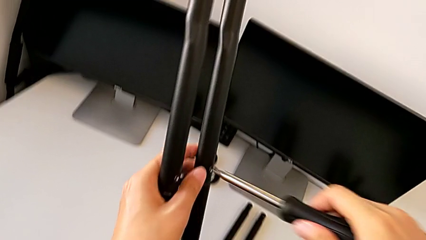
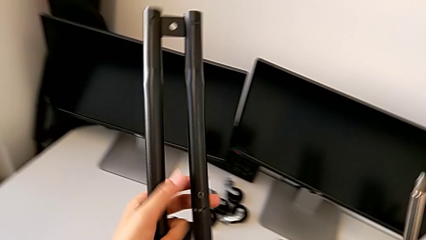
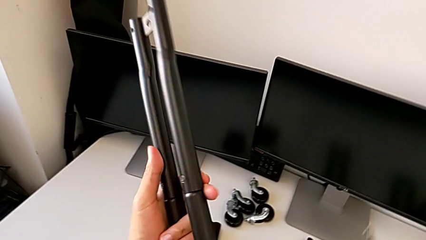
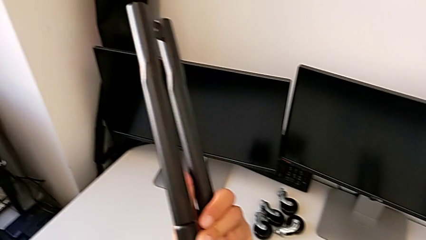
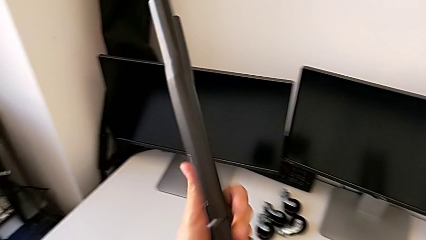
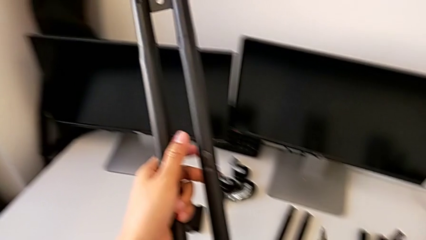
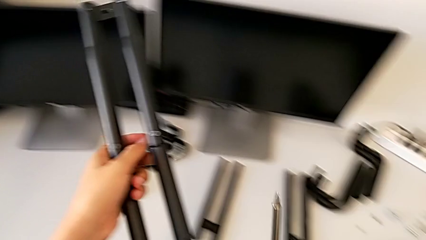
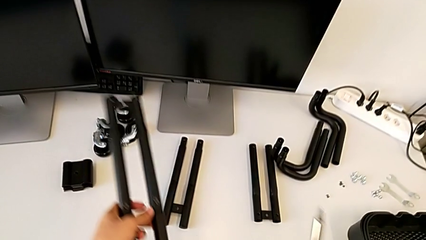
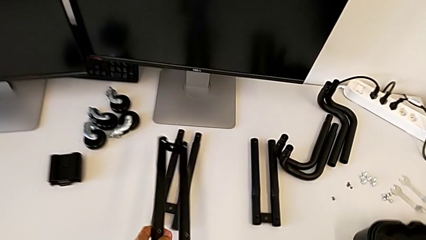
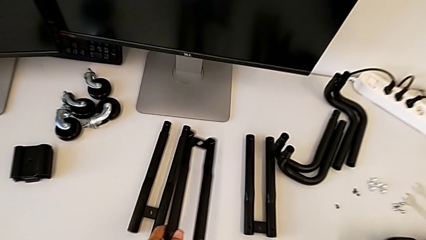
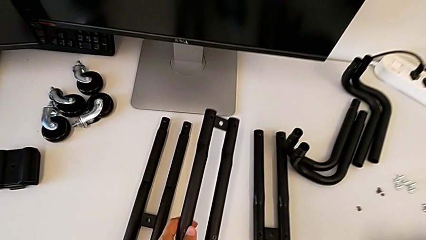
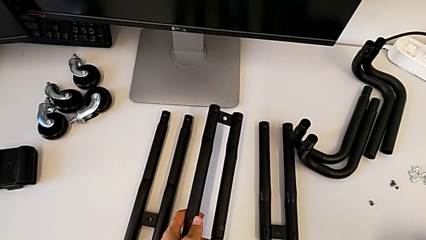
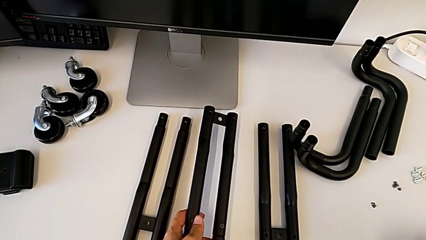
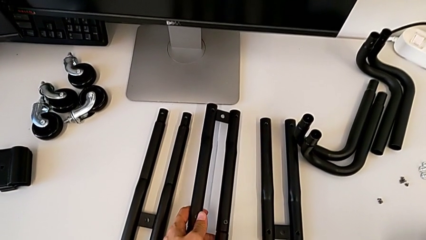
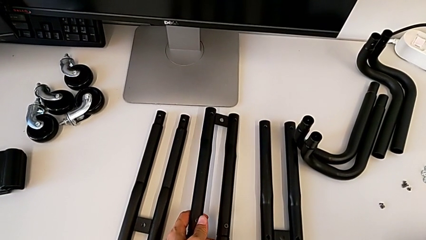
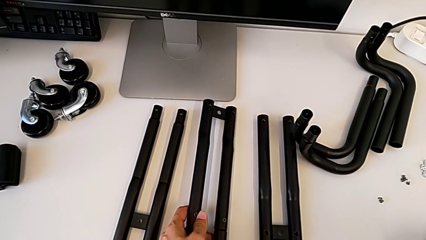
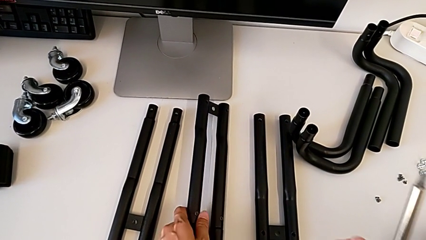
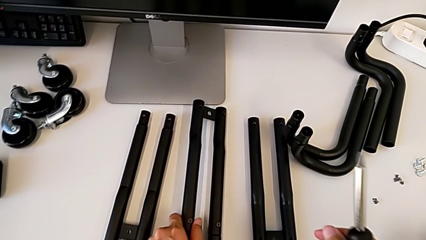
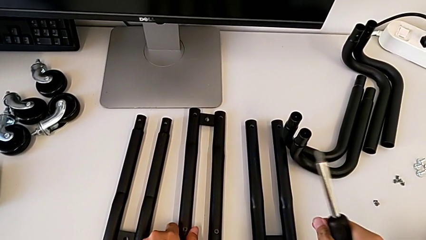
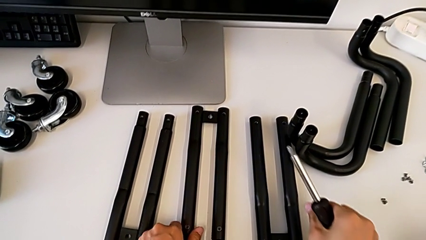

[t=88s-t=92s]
The camera wearer is assembling the first side bars. They drop the leg.

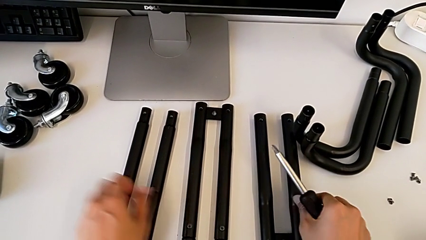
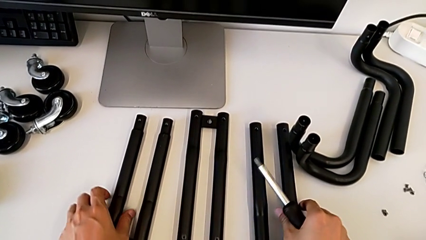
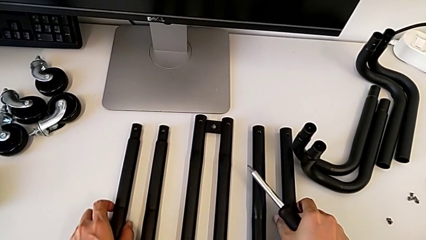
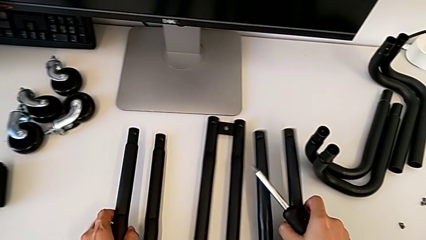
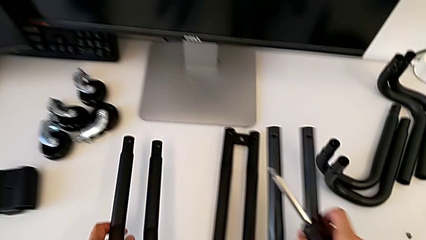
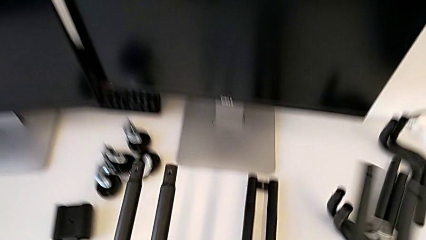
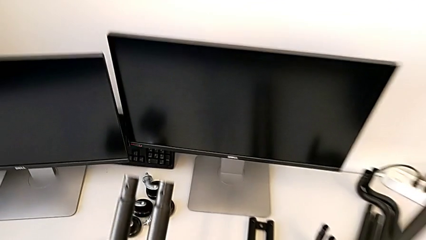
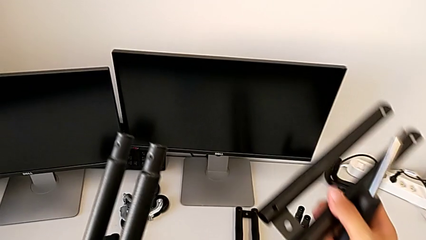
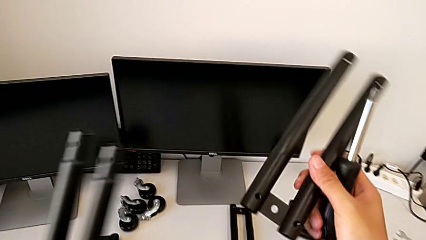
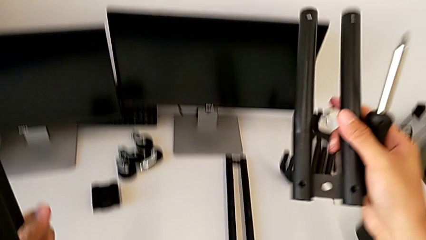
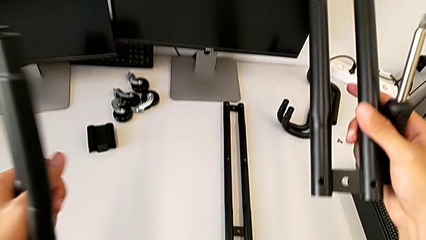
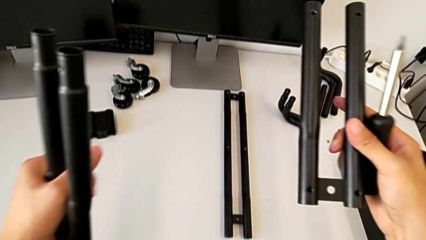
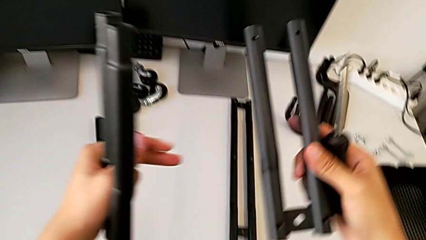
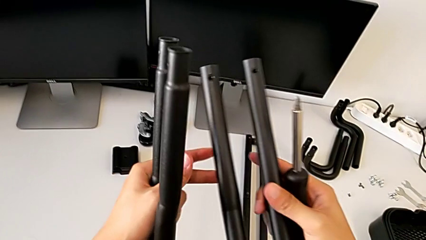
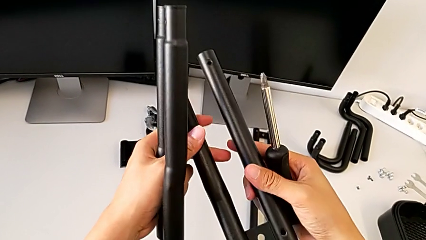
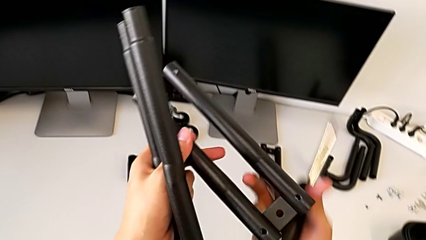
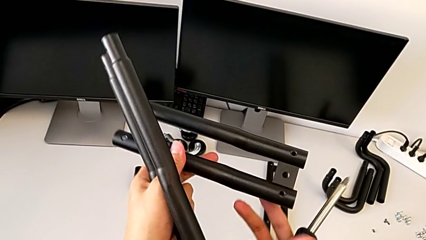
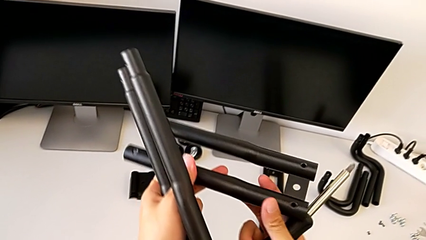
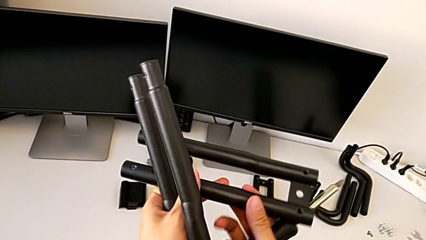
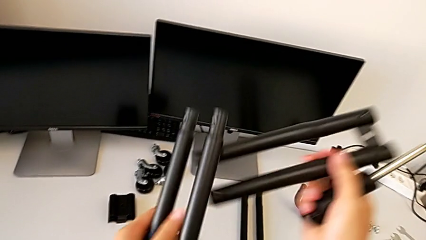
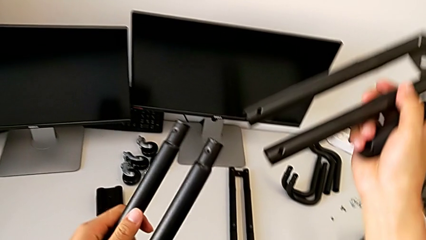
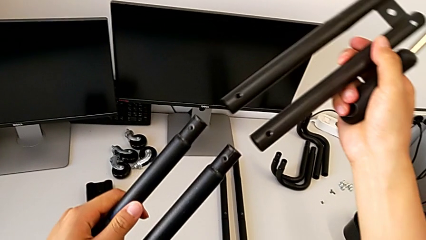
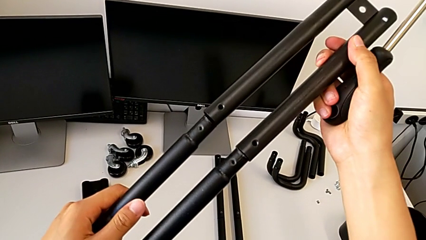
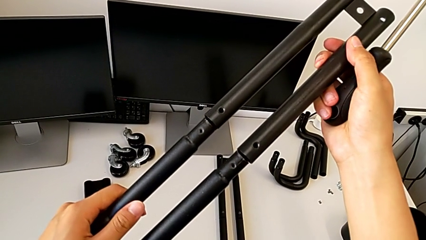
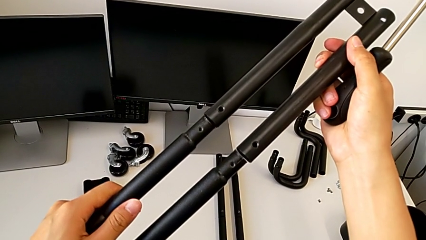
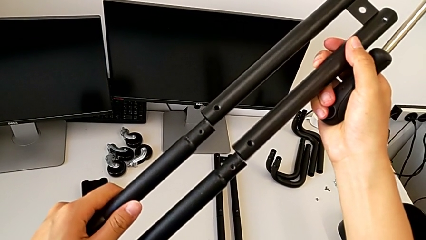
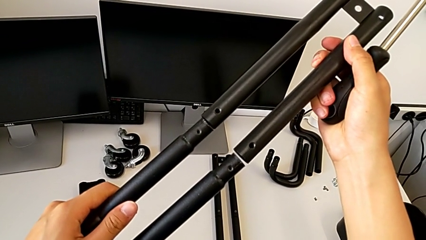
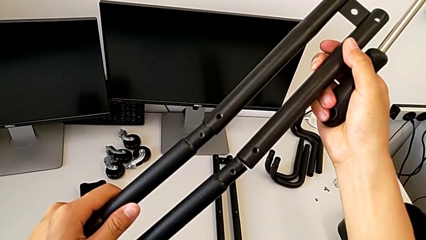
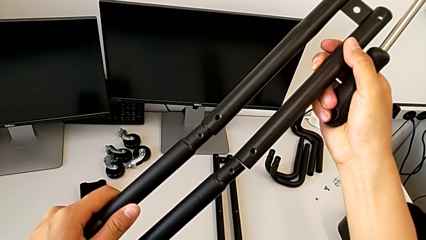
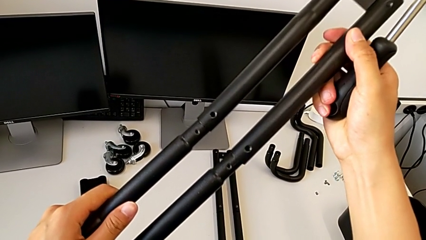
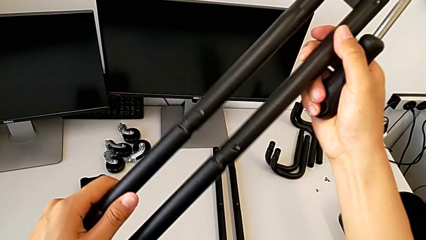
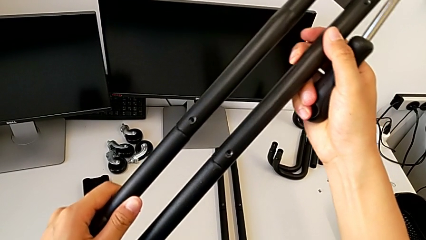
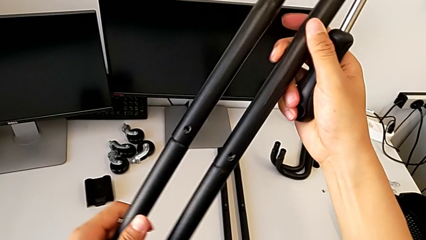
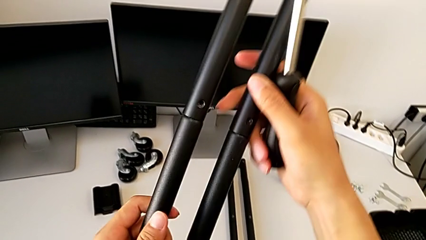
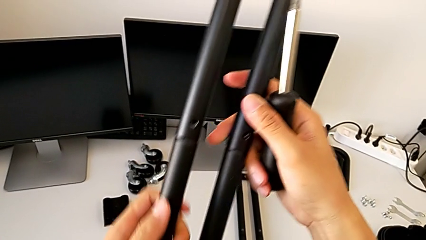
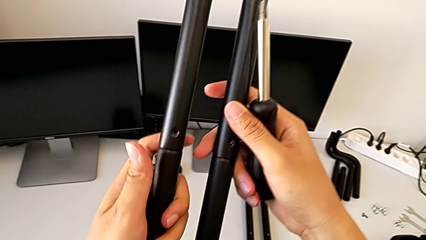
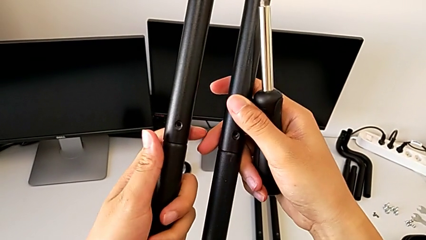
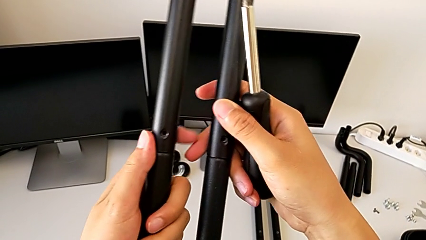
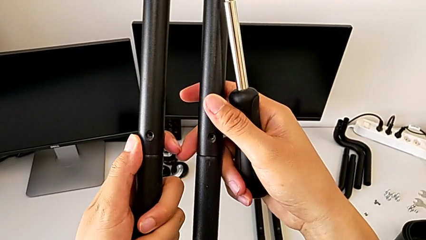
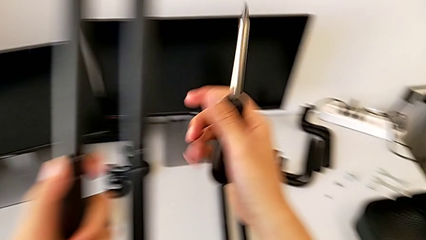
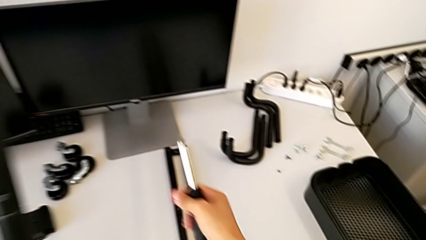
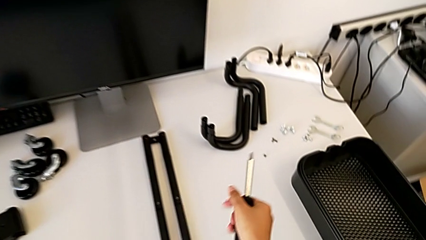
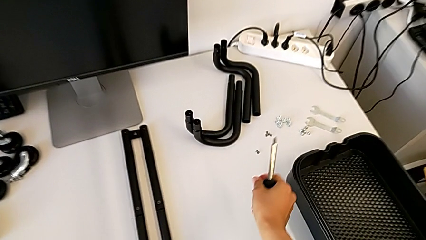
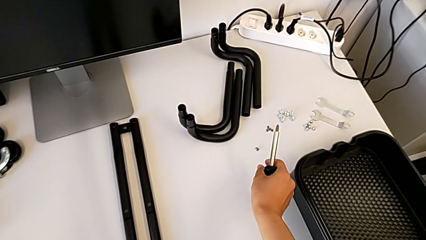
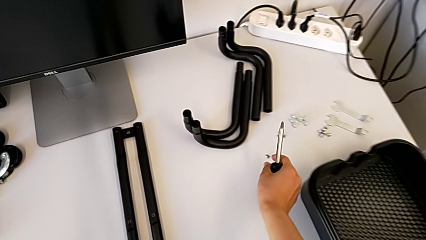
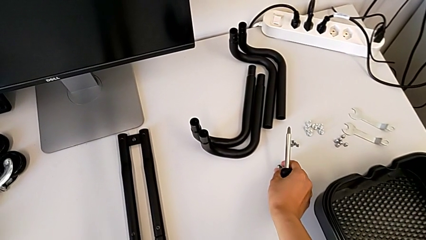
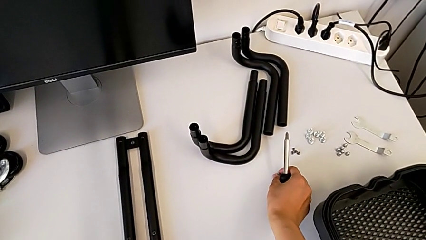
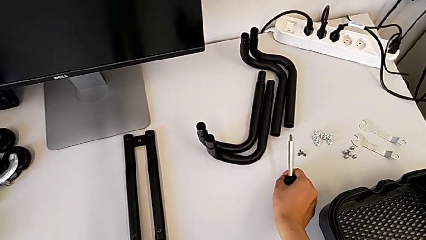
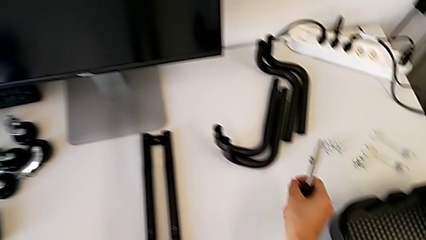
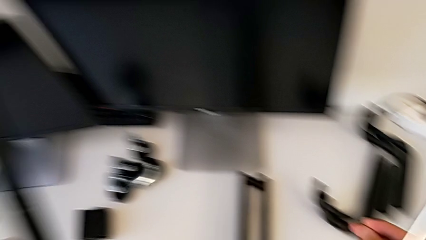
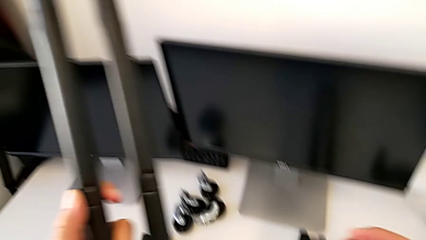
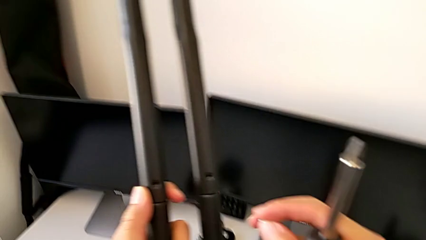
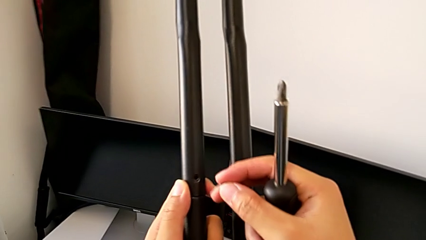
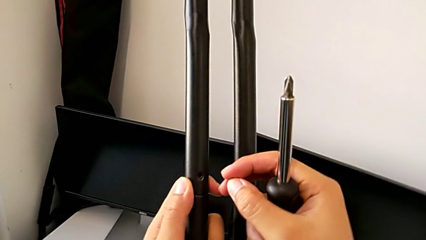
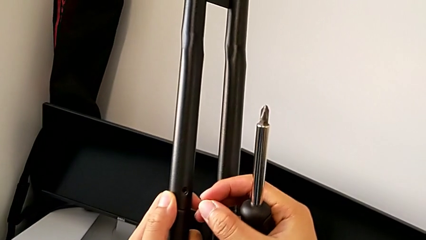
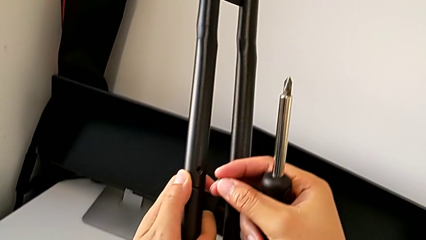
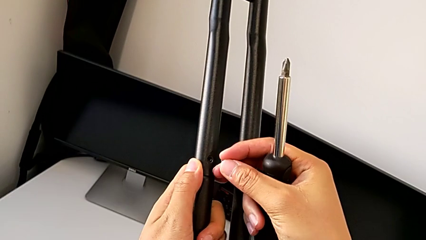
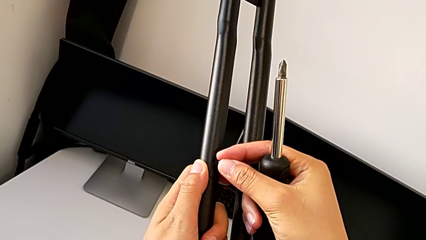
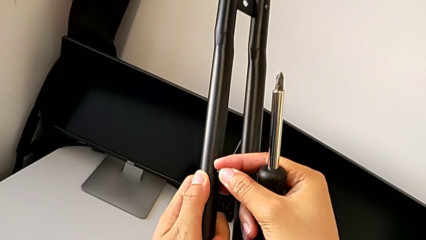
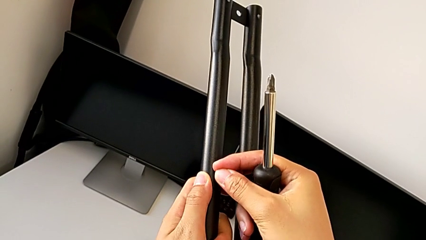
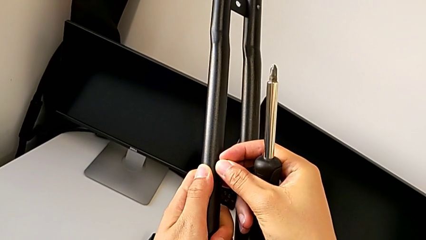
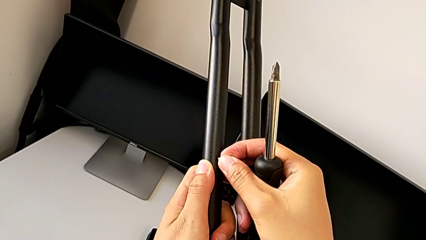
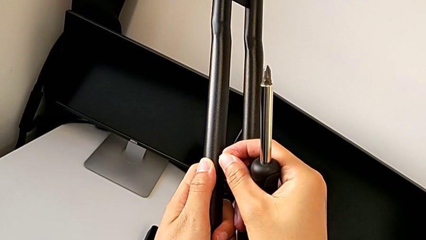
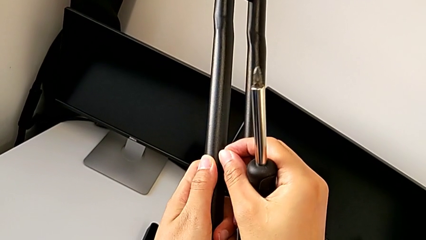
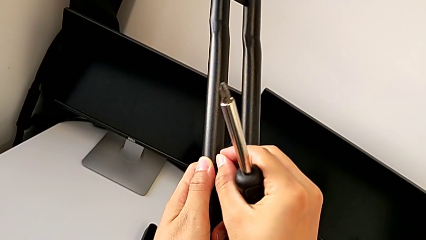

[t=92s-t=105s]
The camera wearer is screwing the second side bars. They lift the leg, rotate it, assemble it, approach the third screw, lift it and insert it.
